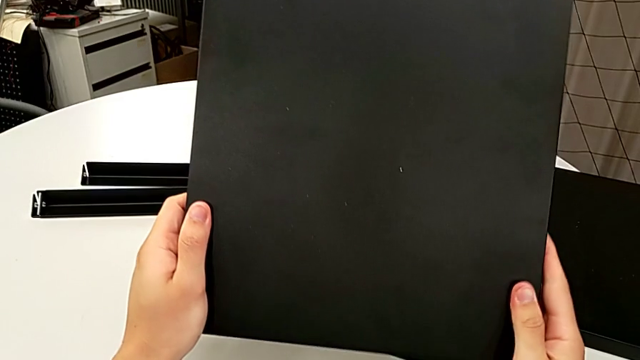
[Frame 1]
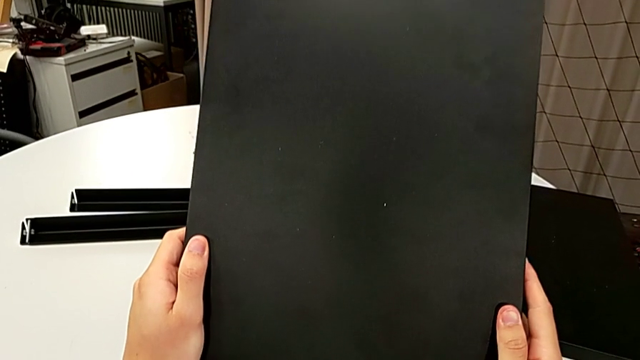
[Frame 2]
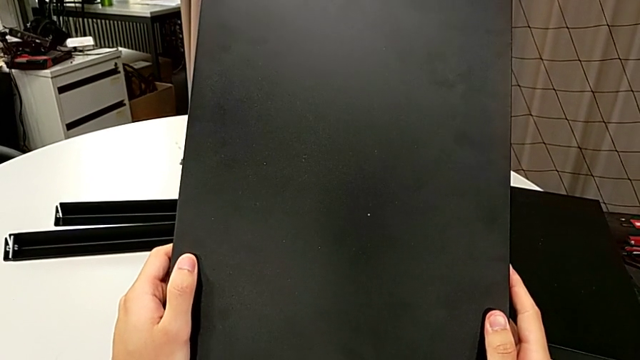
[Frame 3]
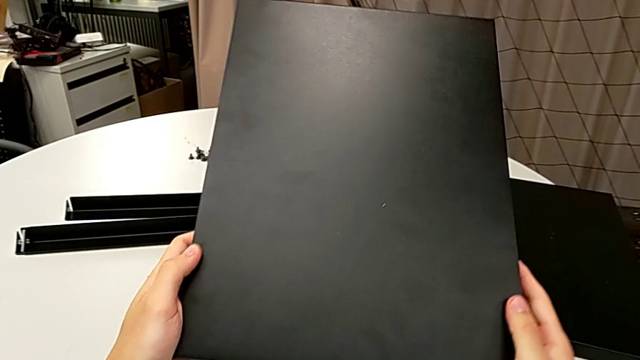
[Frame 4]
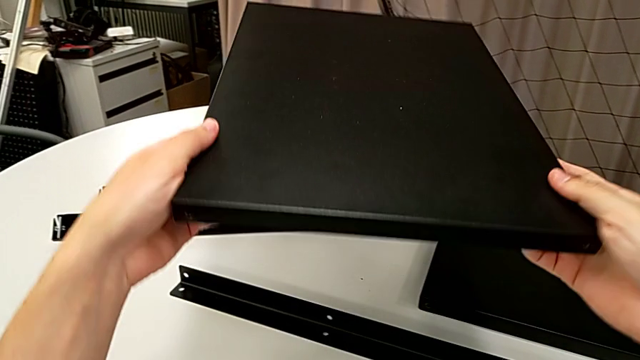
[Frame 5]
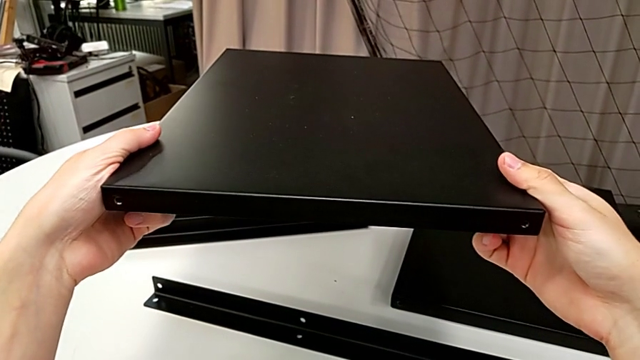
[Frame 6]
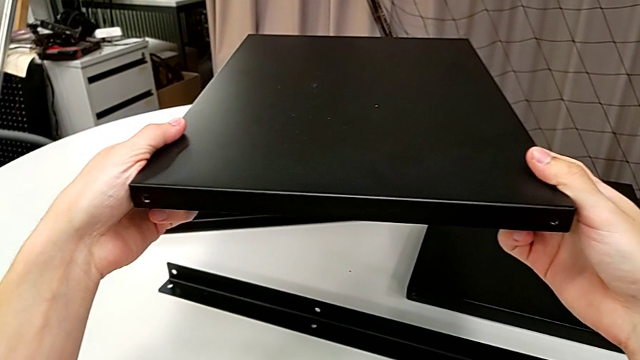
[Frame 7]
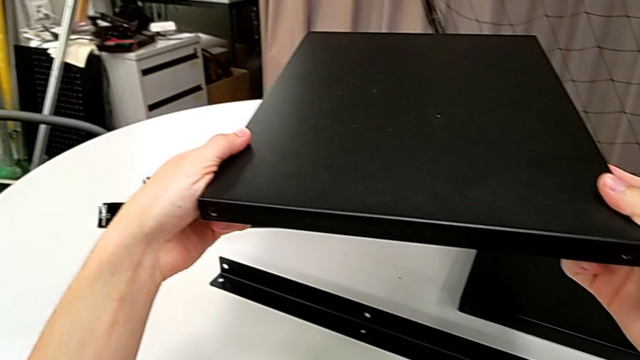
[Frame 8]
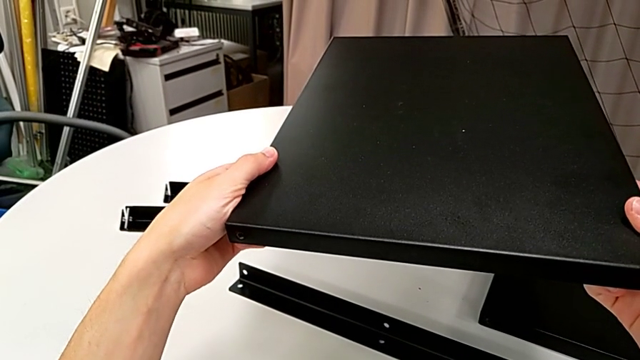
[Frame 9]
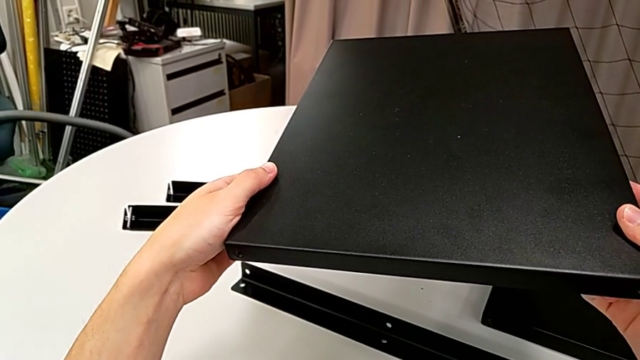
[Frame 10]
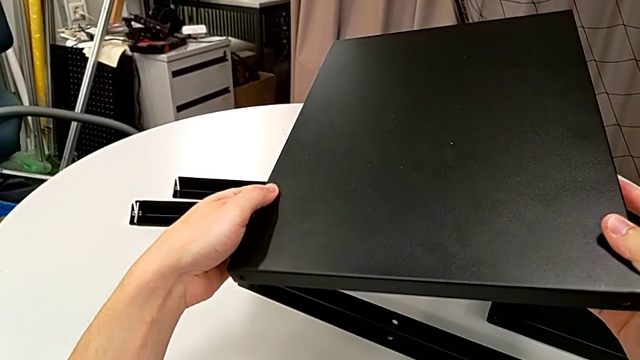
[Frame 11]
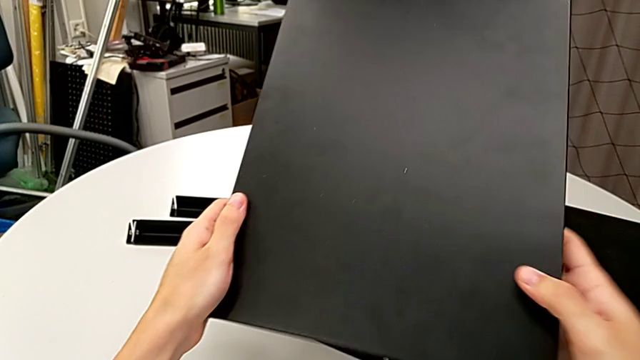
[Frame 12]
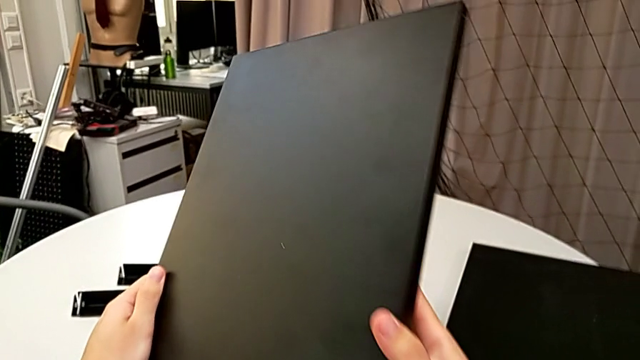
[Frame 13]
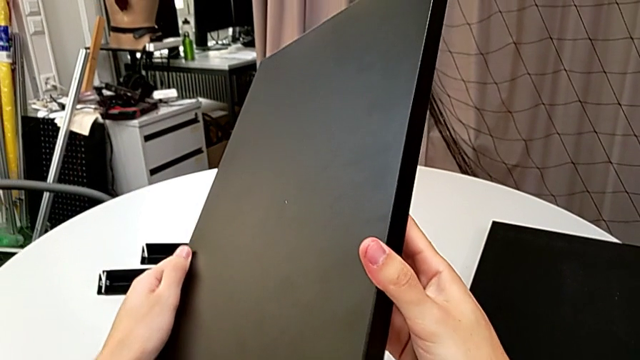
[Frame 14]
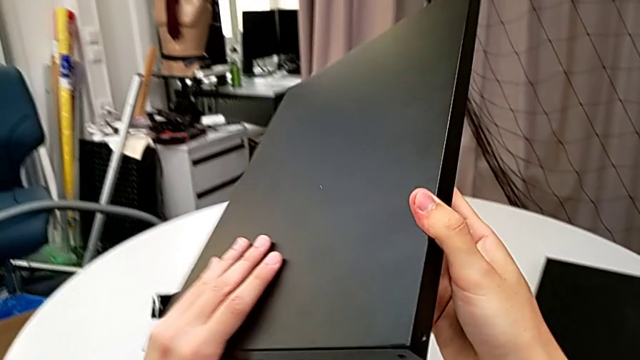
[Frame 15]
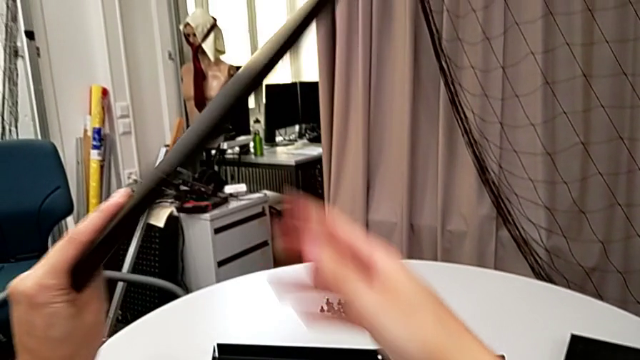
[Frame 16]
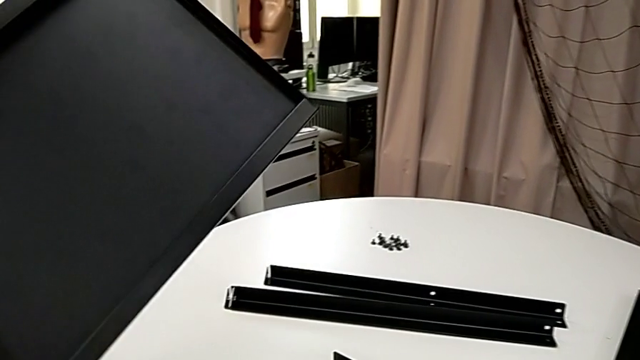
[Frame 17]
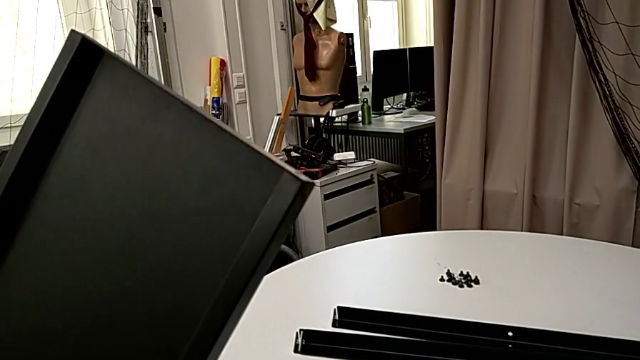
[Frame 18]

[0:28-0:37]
The camera wearer is aligning the middle tray of the legs. They inspect the tray.

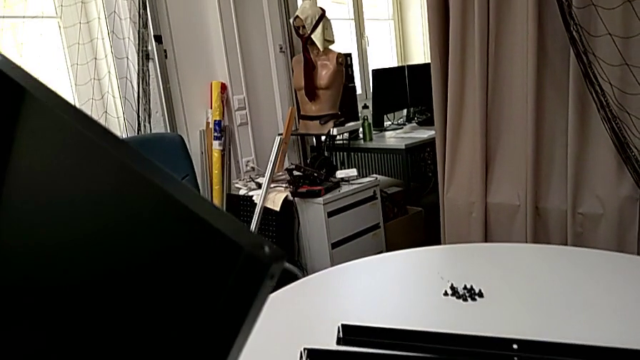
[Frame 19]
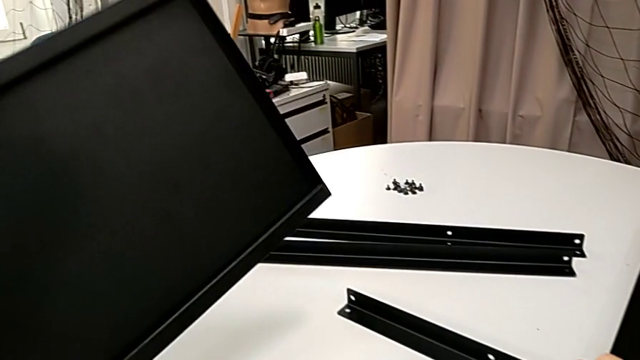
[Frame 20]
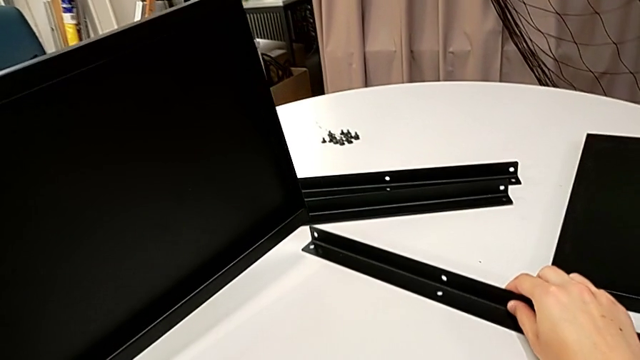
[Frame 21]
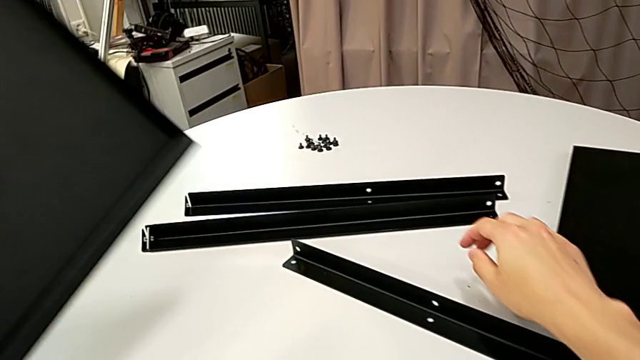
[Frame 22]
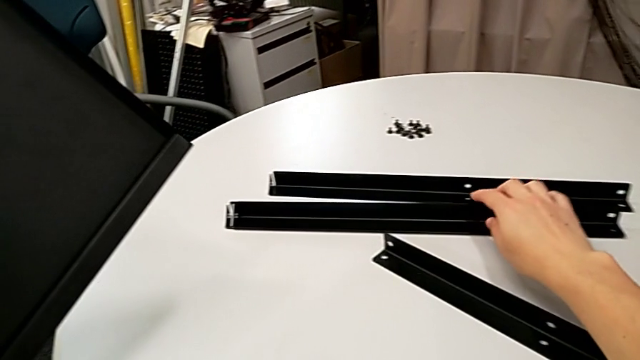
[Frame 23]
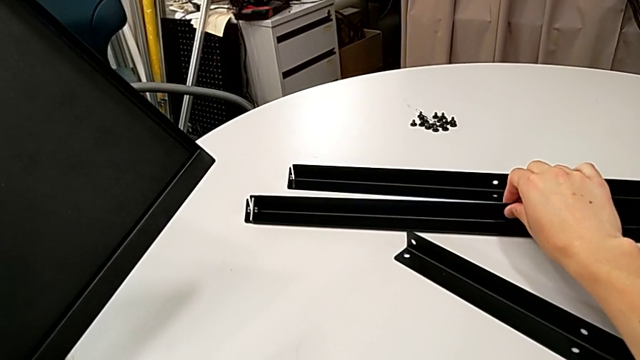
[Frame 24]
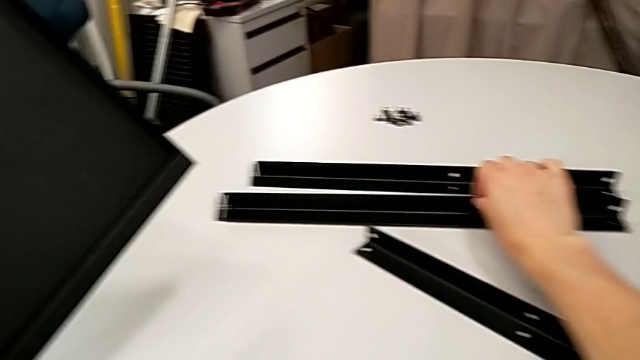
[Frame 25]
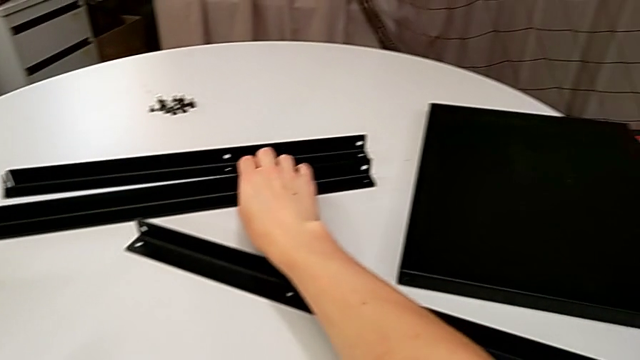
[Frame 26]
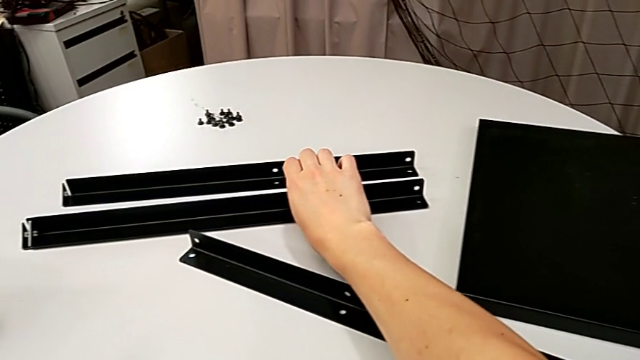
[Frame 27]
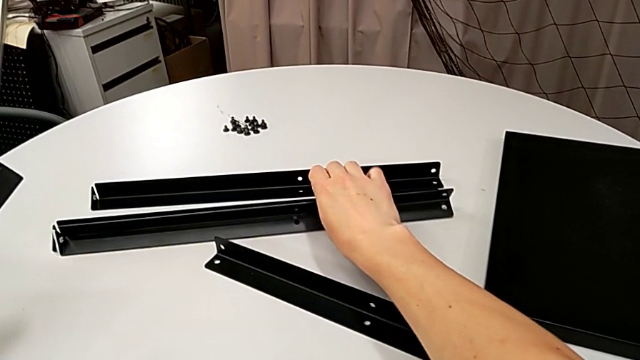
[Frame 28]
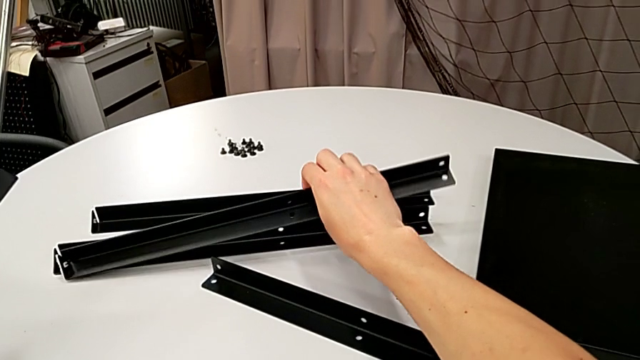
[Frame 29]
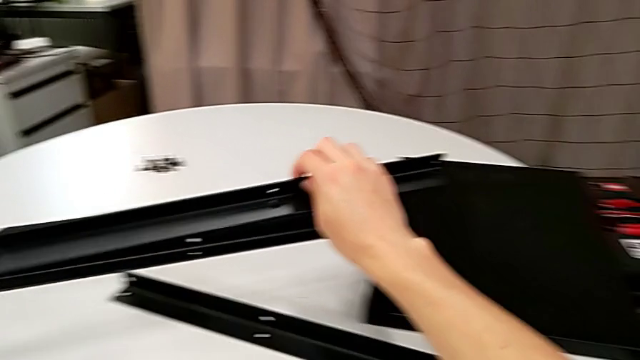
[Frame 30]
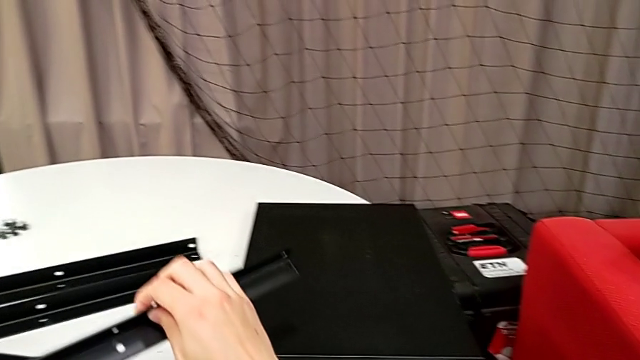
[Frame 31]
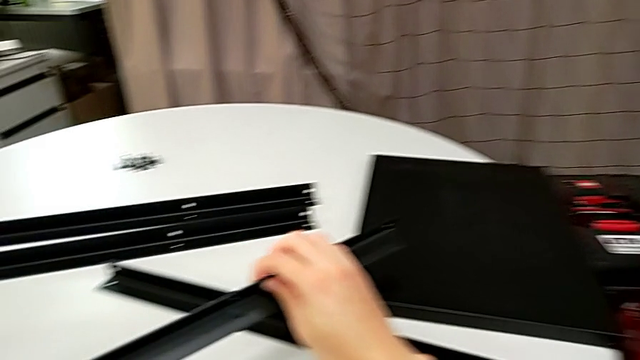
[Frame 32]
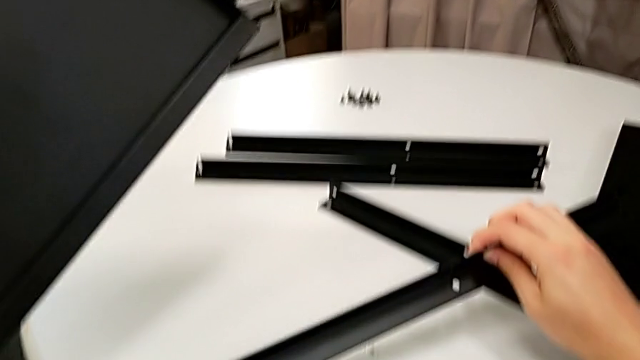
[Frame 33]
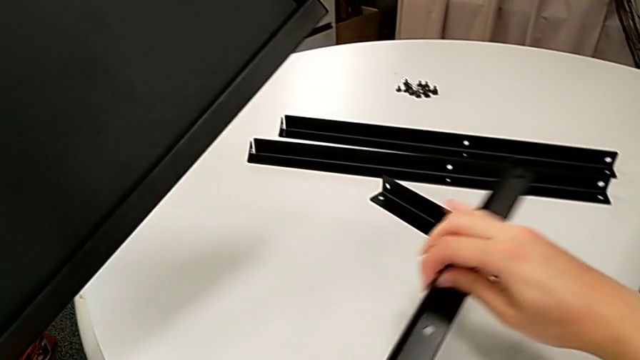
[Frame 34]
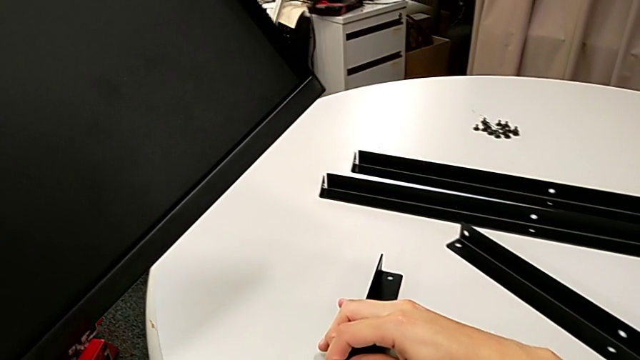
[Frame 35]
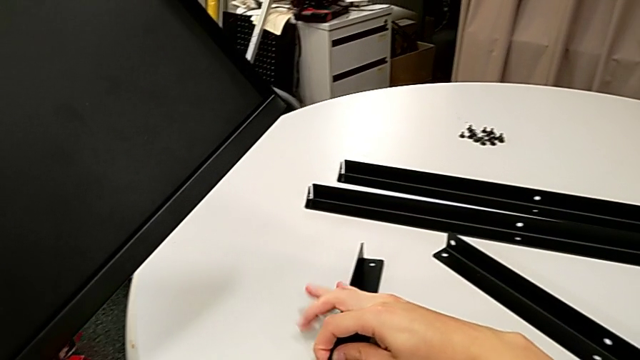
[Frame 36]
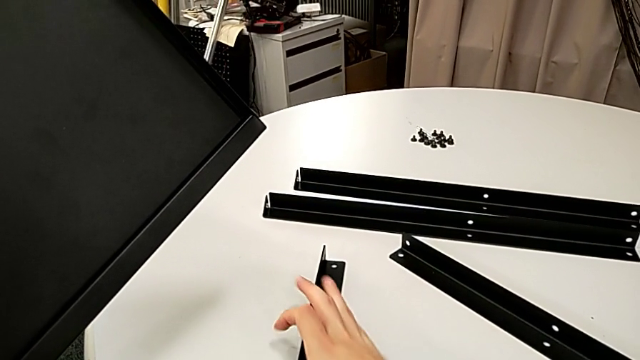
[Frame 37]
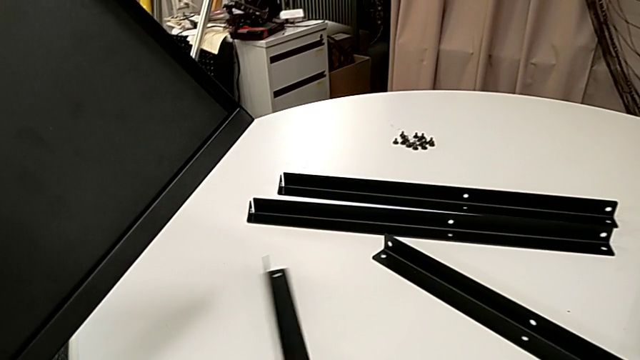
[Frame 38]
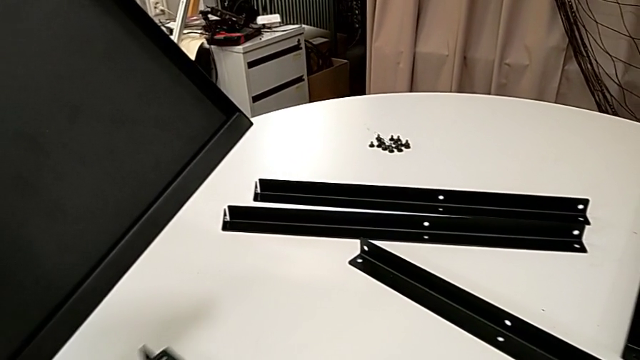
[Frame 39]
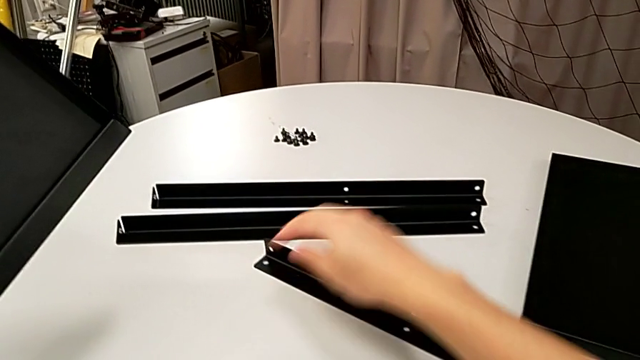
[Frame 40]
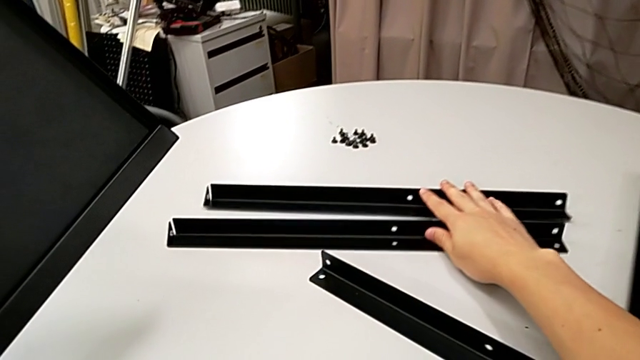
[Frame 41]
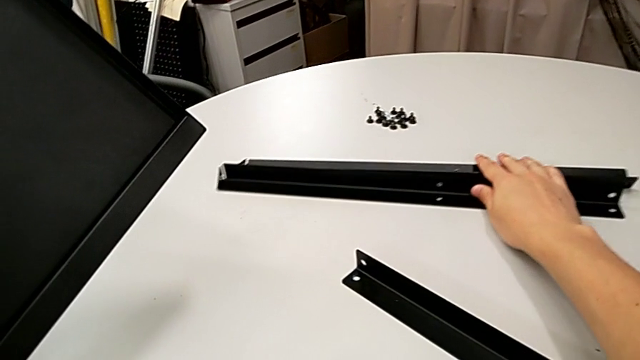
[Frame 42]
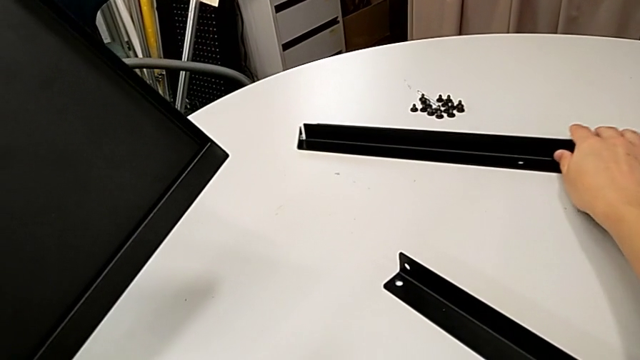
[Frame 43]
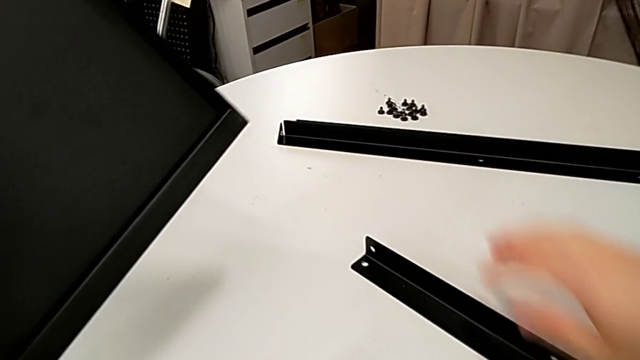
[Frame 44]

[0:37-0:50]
The camera wearer is aligning the middle tray of the legs. They wrongly align the tray, aligning the first leg to the top tray, lift the leg, place it, slide it and align it.
